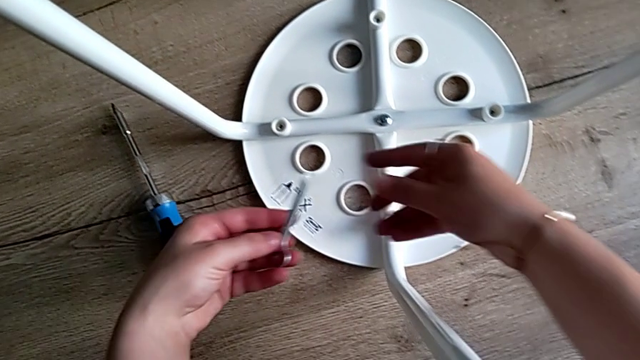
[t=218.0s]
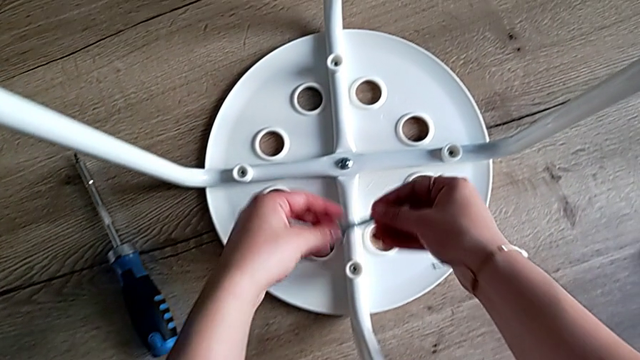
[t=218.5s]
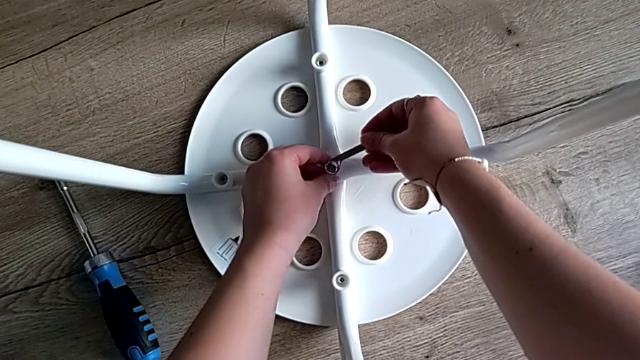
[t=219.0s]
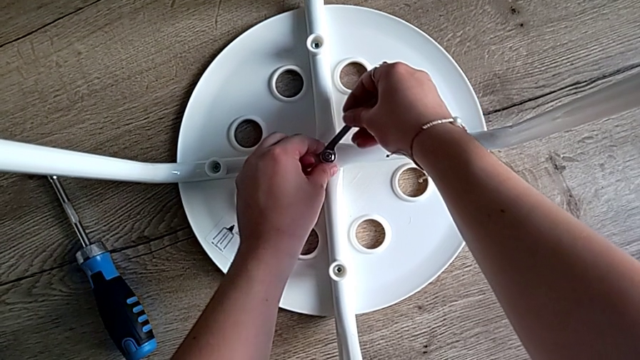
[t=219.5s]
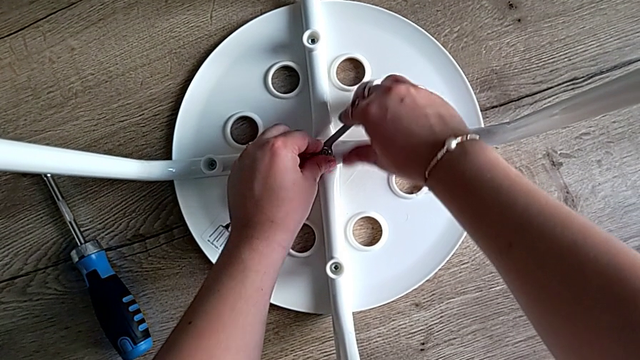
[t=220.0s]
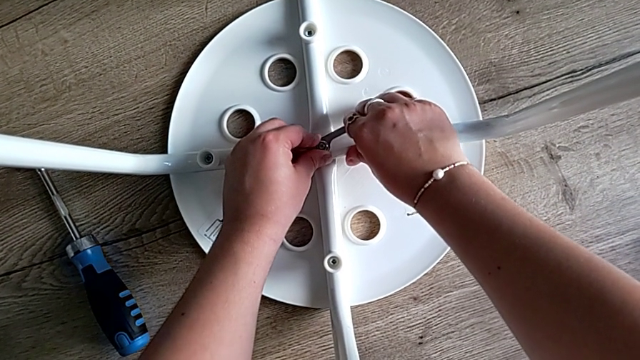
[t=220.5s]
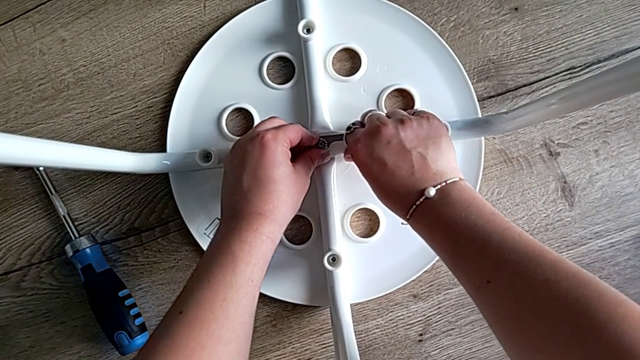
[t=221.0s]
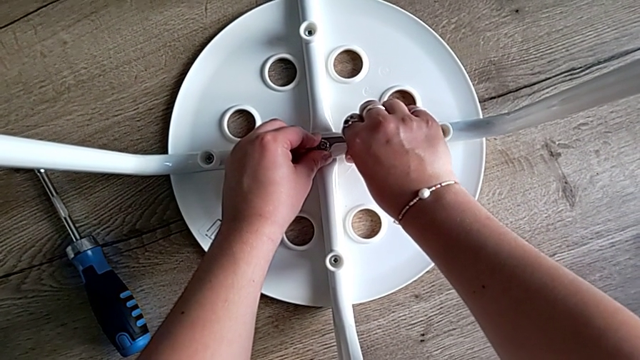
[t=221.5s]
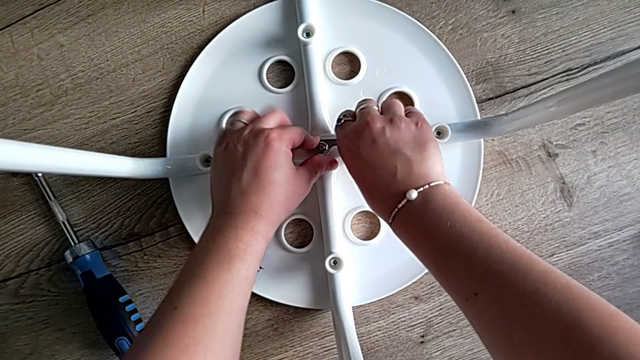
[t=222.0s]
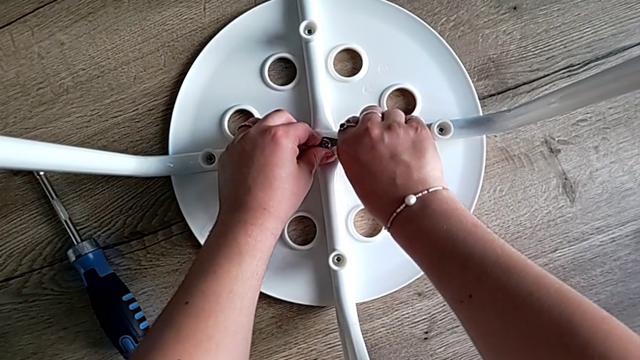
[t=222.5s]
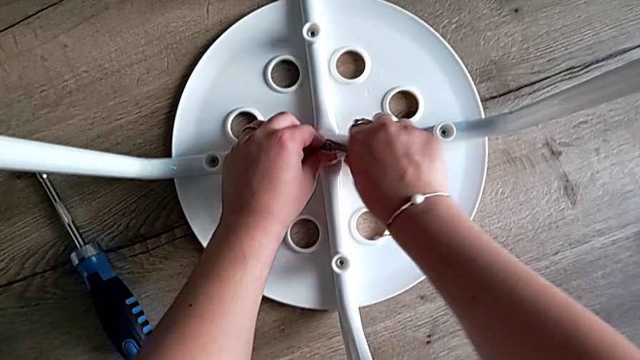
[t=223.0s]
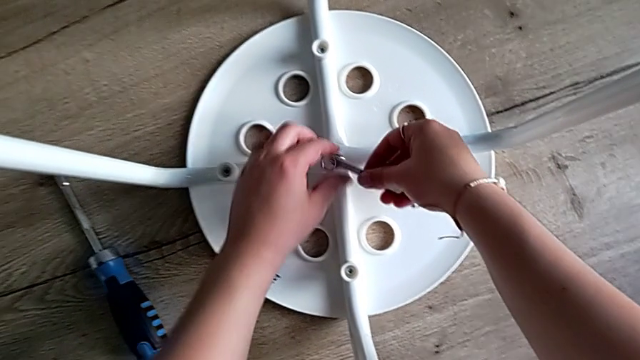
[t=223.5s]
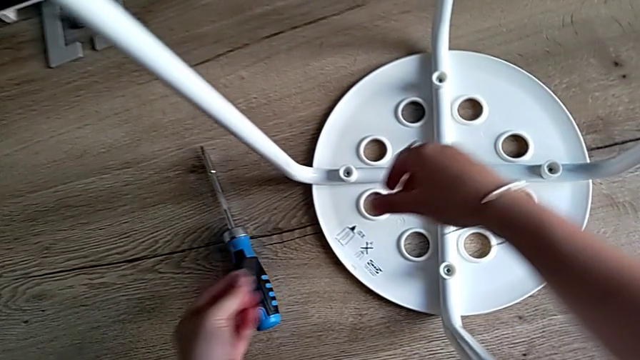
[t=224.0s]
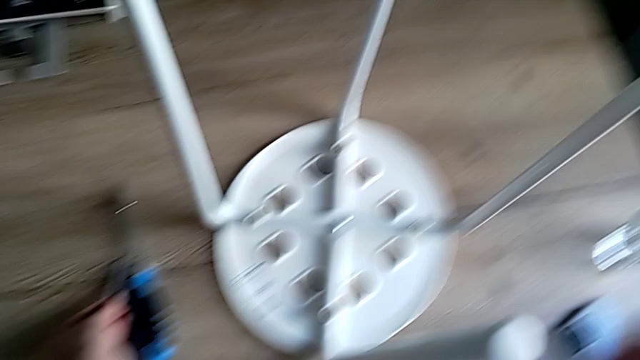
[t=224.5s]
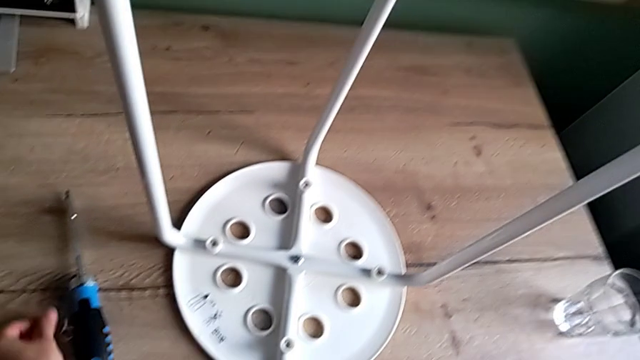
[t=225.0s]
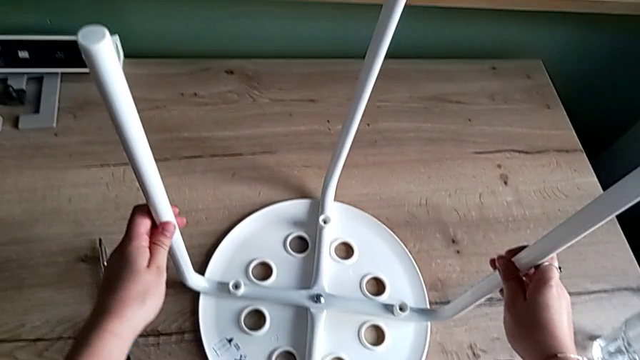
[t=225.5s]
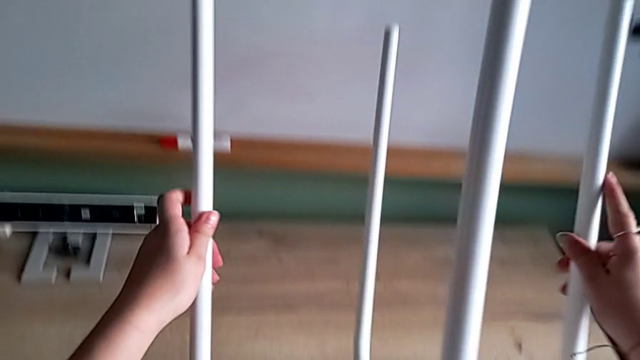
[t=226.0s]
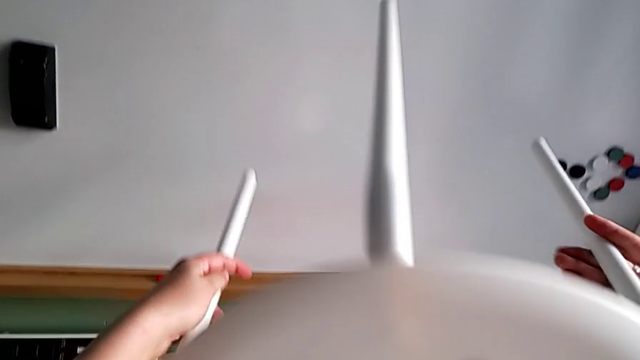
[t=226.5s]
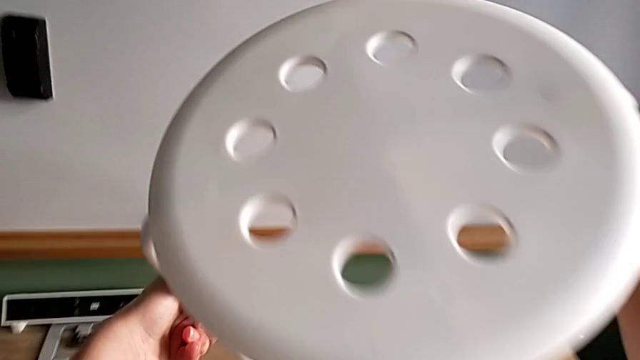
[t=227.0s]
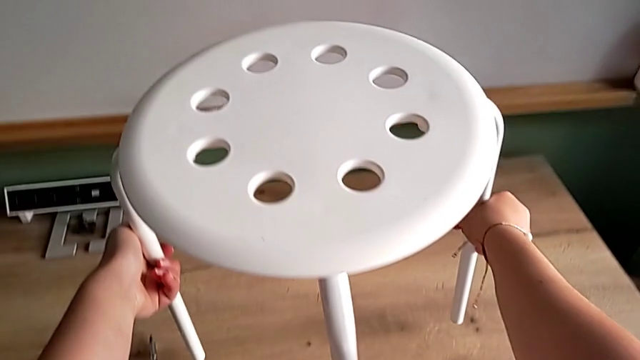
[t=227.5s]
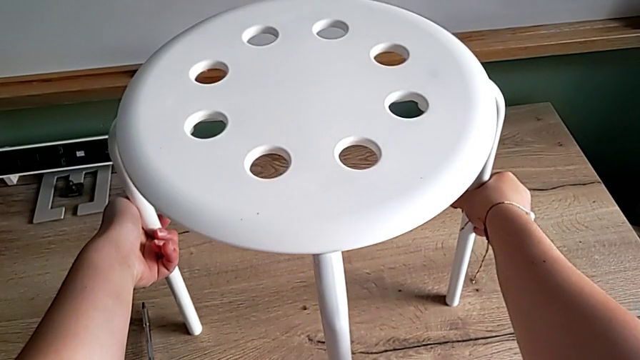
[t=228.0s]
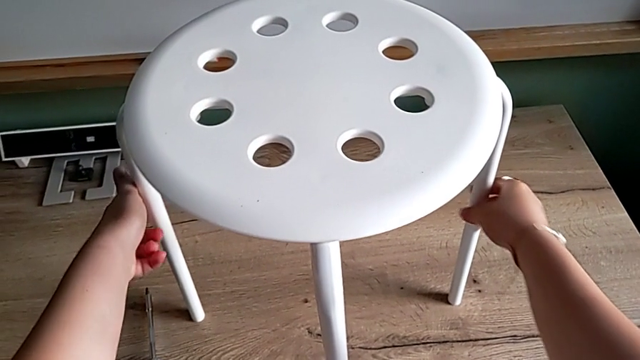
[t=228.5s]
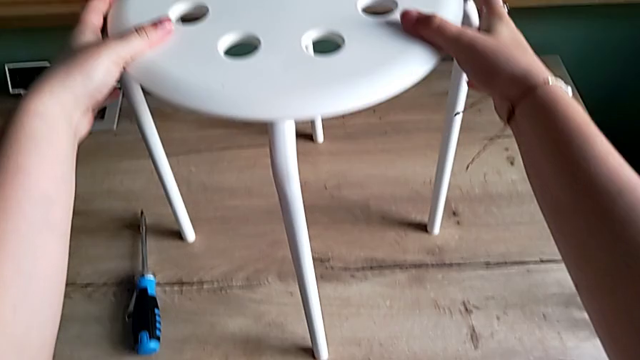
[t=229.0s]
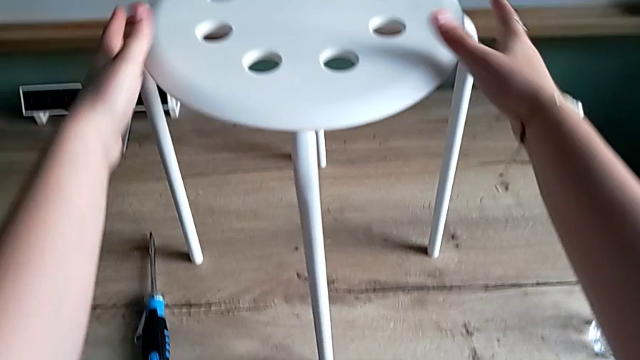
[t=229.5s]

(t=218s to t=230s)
The camera wearer is screwing the fourth screw to attach the legs and the seat, tightening some screws and finishing the task. They insert the hexagonal wrench with the right hand, screw the hex nut, withdraw the hexagonal wrench and place it. They grab the stool, rotate it and place it.
